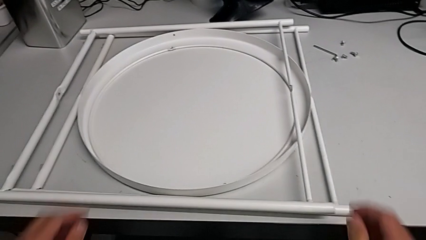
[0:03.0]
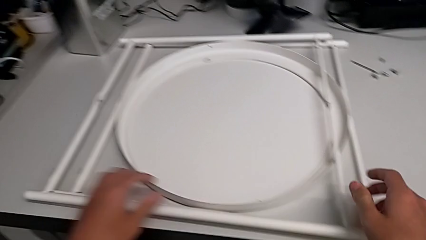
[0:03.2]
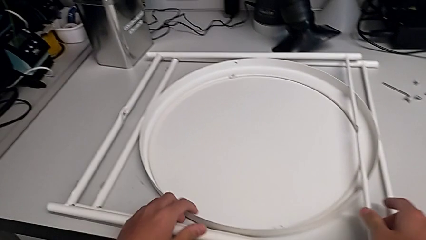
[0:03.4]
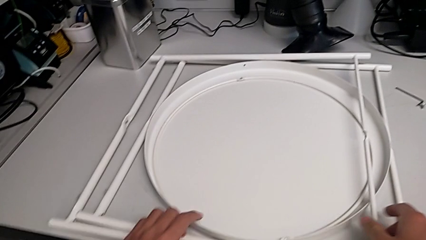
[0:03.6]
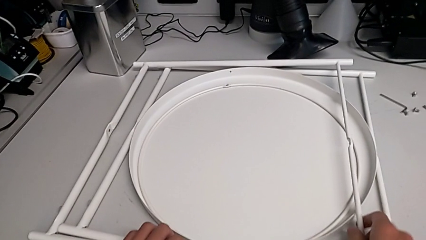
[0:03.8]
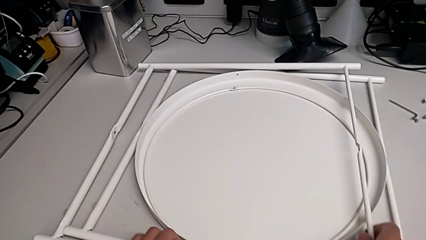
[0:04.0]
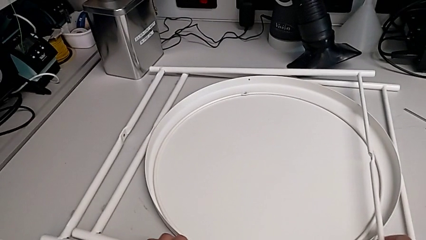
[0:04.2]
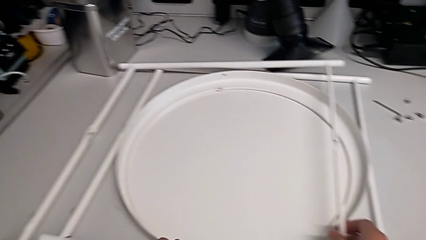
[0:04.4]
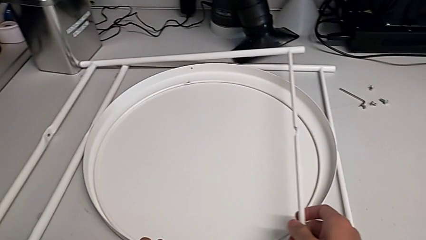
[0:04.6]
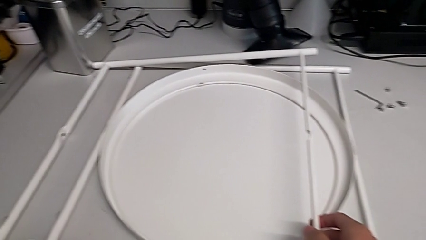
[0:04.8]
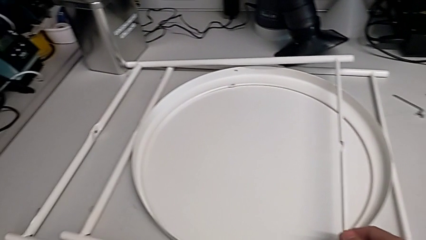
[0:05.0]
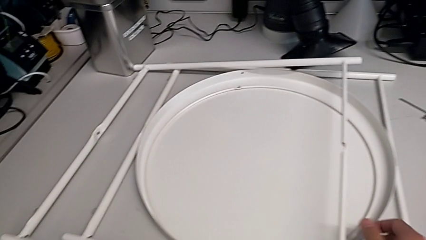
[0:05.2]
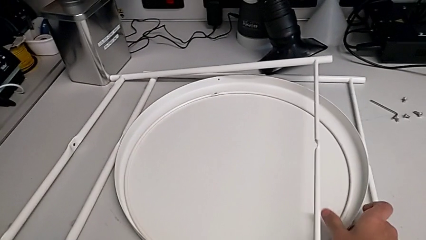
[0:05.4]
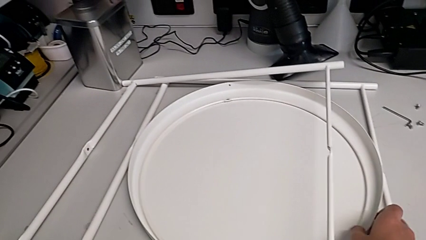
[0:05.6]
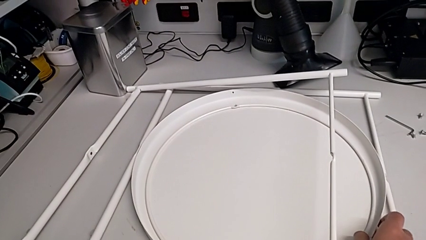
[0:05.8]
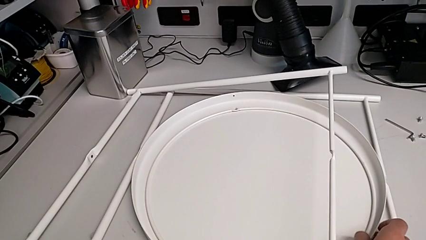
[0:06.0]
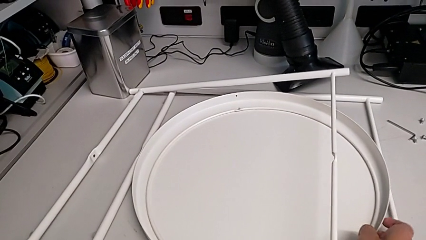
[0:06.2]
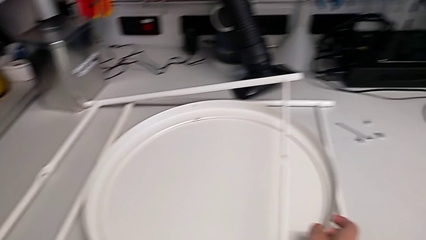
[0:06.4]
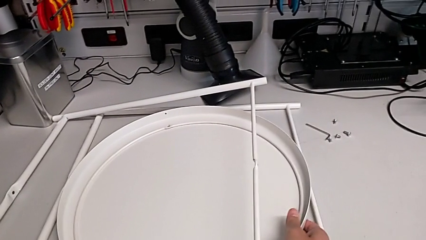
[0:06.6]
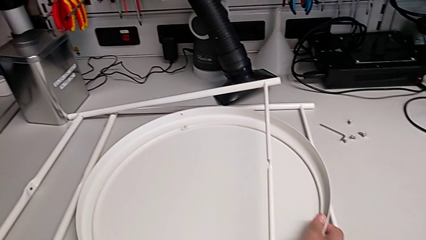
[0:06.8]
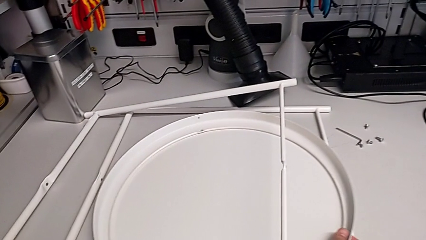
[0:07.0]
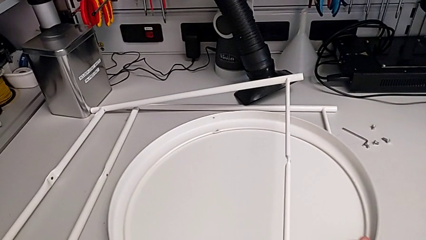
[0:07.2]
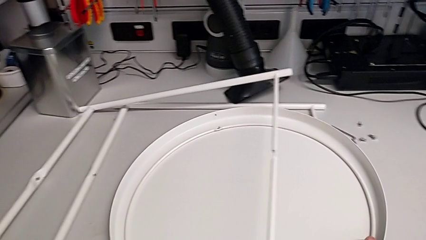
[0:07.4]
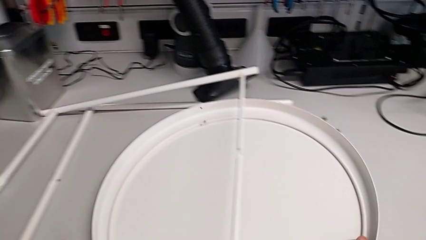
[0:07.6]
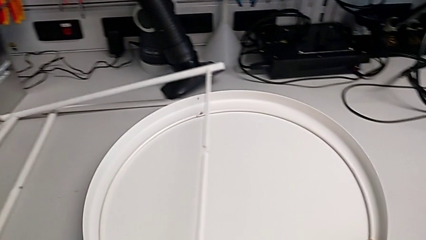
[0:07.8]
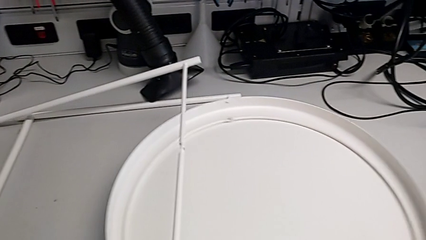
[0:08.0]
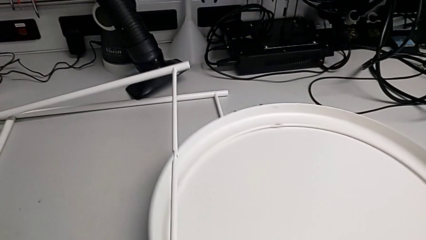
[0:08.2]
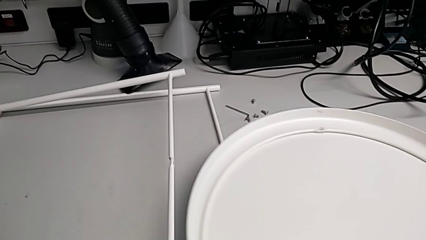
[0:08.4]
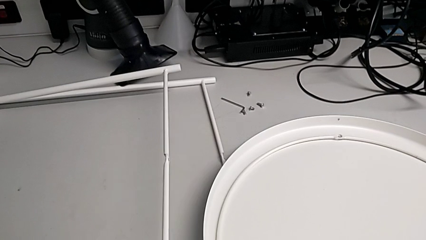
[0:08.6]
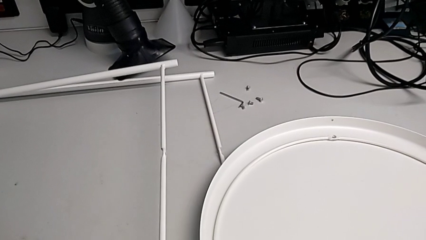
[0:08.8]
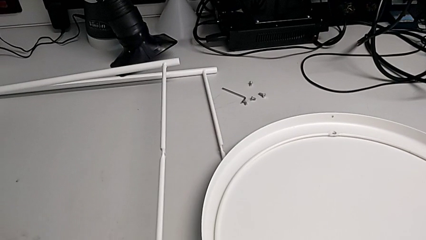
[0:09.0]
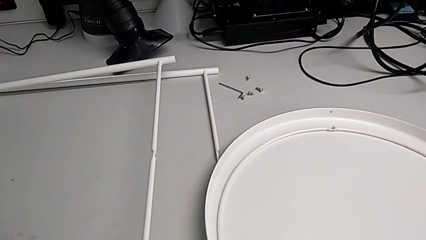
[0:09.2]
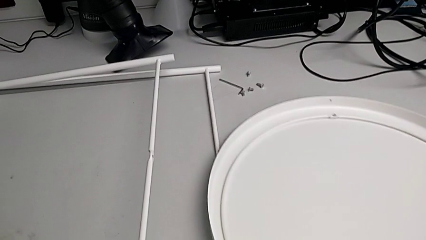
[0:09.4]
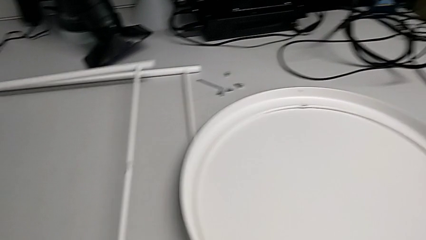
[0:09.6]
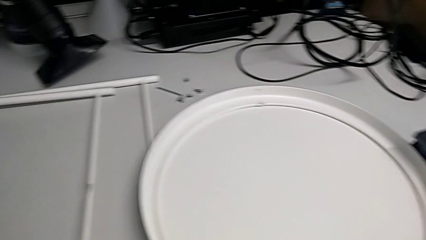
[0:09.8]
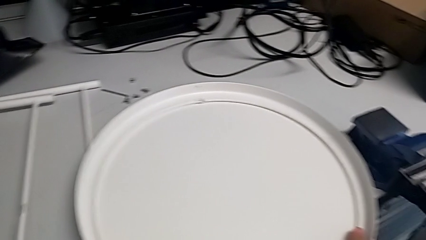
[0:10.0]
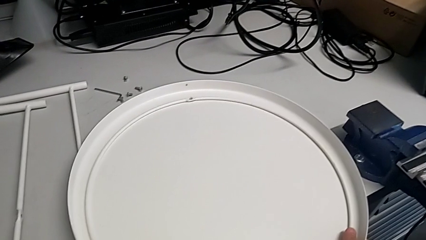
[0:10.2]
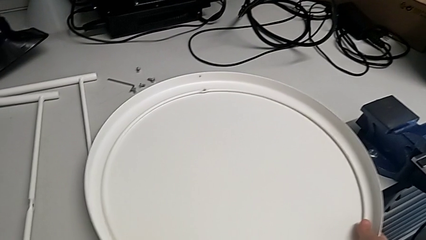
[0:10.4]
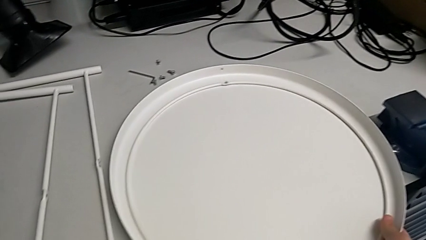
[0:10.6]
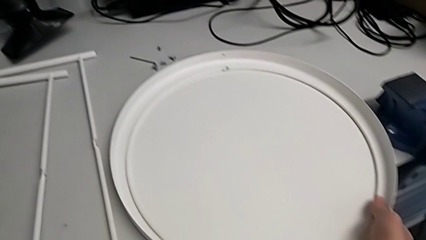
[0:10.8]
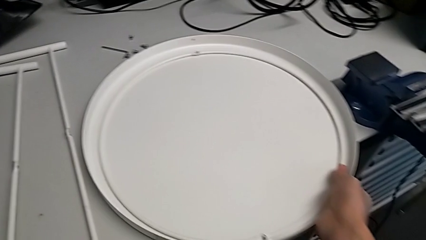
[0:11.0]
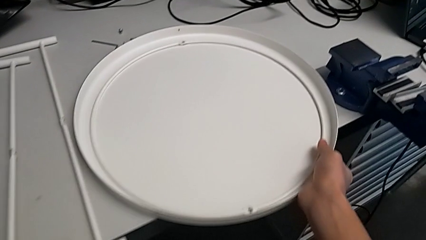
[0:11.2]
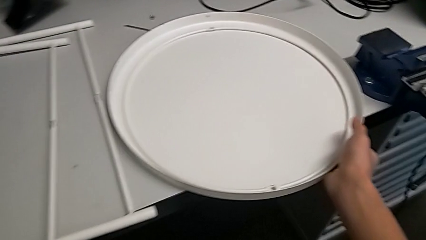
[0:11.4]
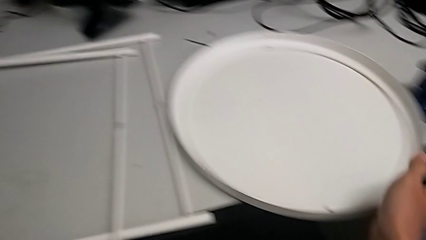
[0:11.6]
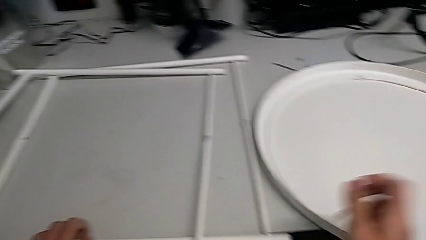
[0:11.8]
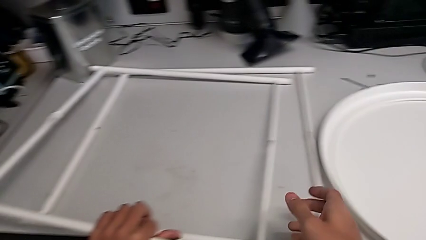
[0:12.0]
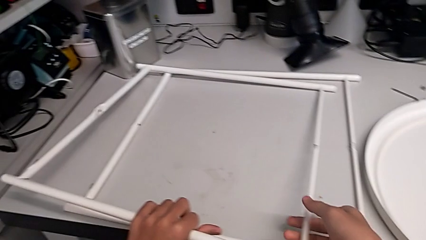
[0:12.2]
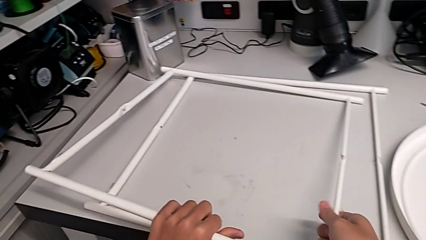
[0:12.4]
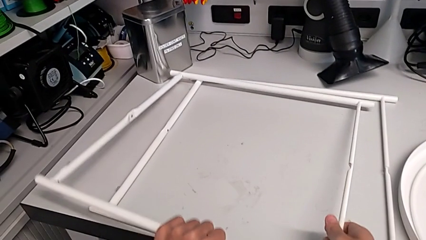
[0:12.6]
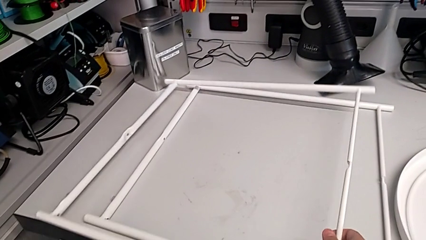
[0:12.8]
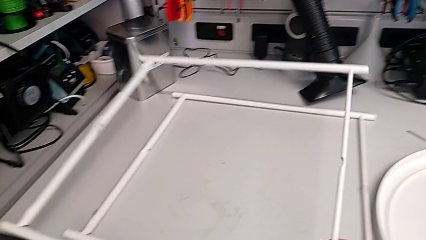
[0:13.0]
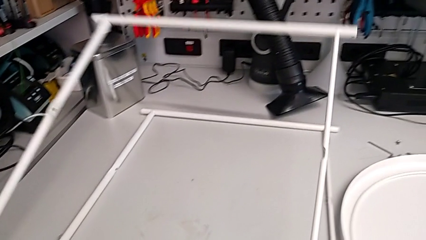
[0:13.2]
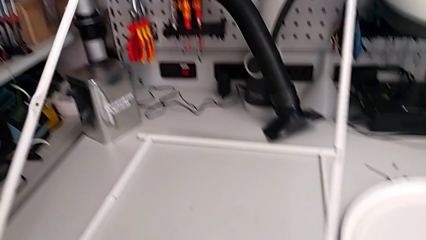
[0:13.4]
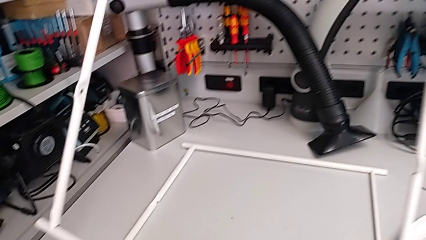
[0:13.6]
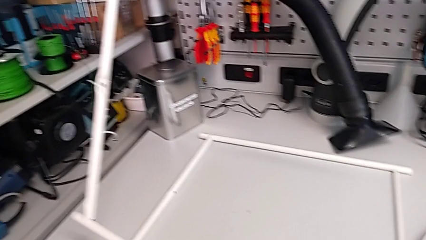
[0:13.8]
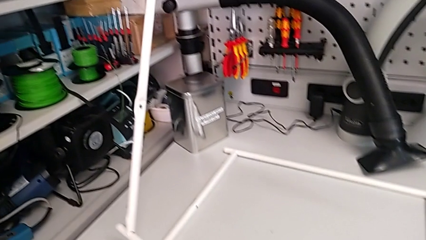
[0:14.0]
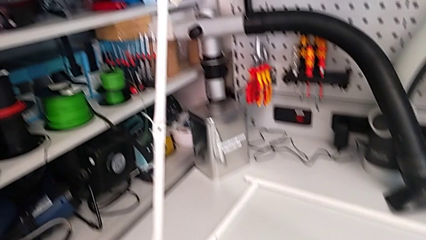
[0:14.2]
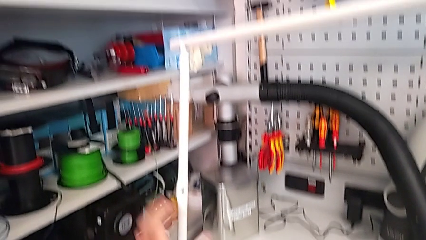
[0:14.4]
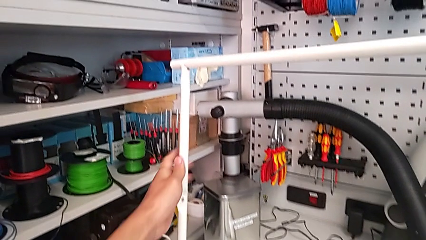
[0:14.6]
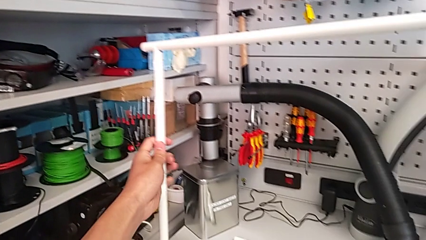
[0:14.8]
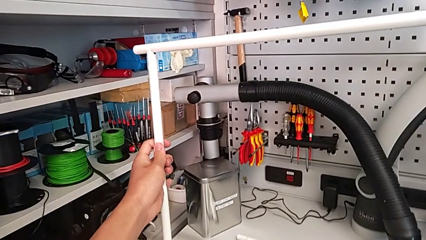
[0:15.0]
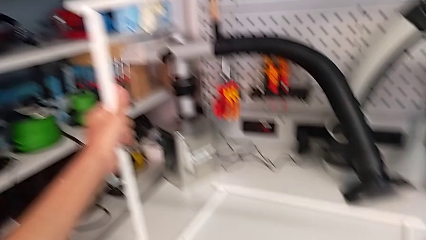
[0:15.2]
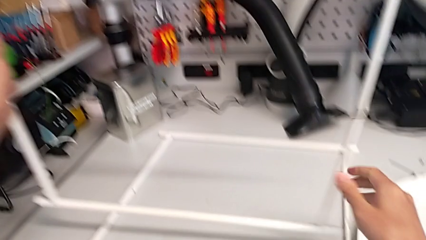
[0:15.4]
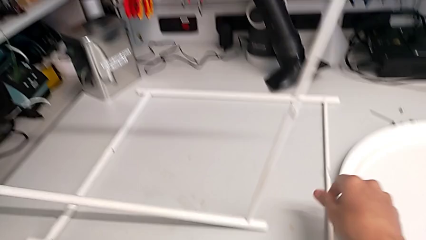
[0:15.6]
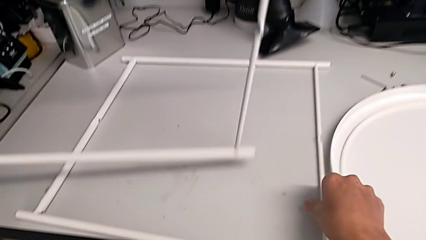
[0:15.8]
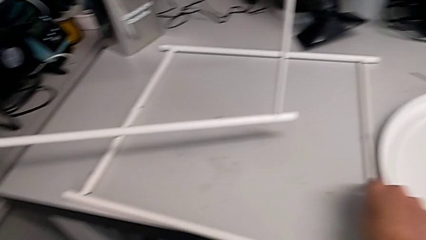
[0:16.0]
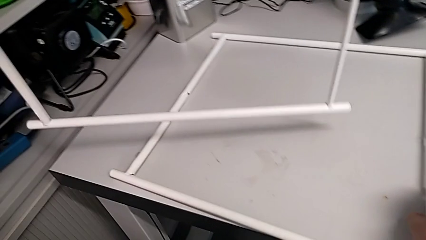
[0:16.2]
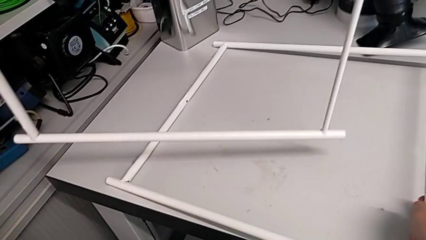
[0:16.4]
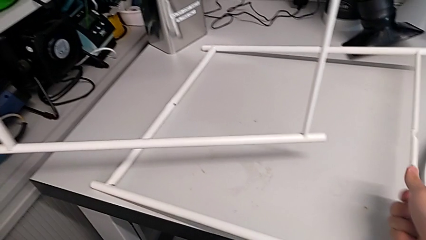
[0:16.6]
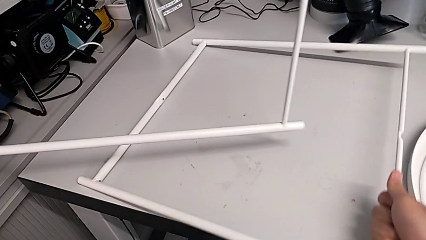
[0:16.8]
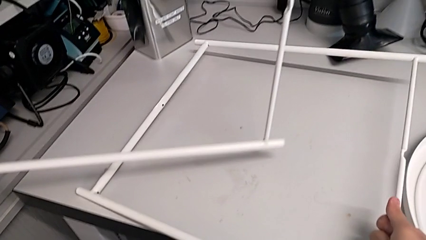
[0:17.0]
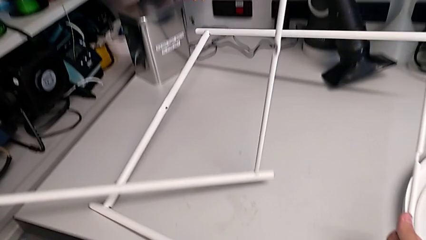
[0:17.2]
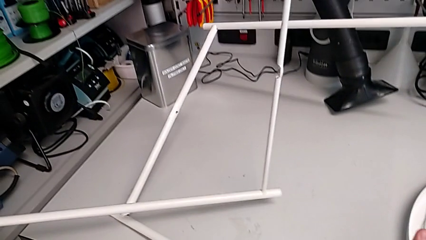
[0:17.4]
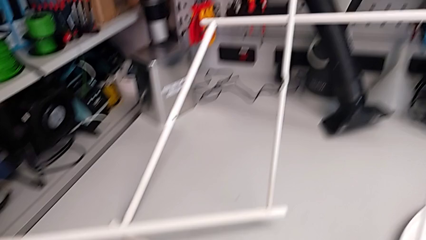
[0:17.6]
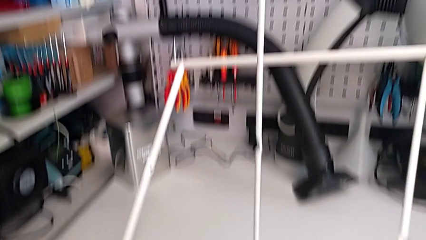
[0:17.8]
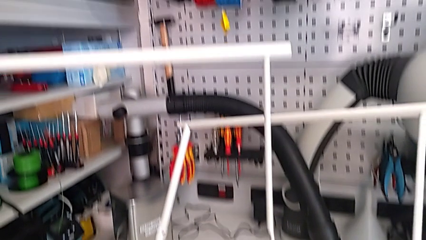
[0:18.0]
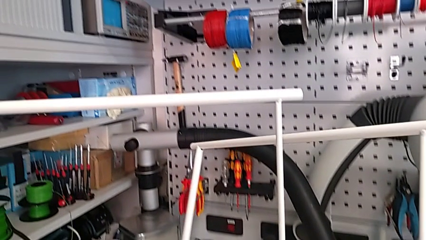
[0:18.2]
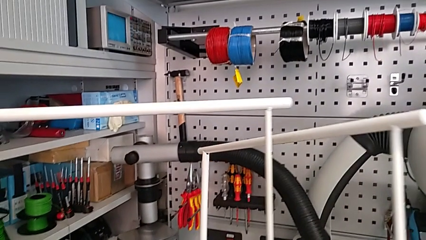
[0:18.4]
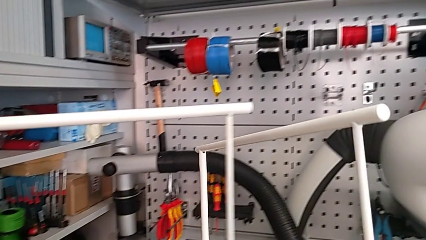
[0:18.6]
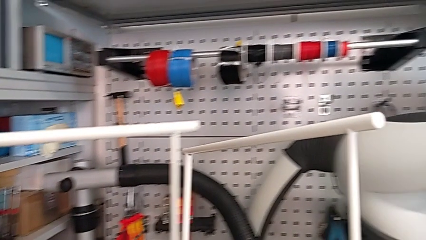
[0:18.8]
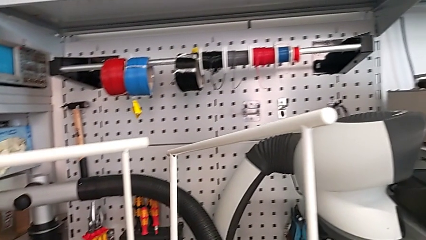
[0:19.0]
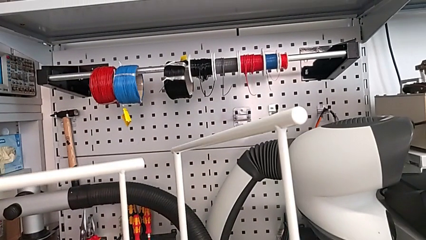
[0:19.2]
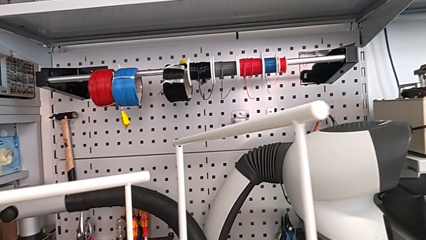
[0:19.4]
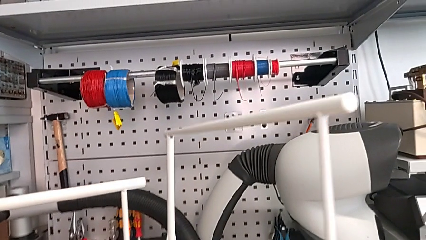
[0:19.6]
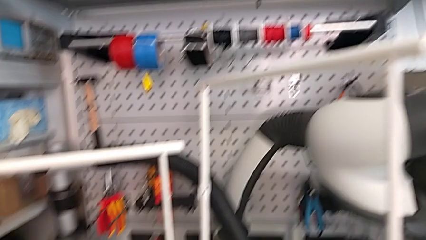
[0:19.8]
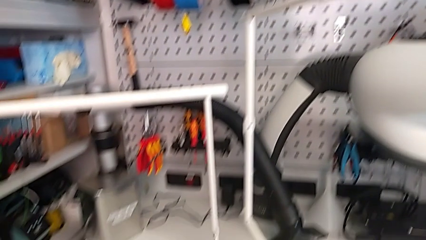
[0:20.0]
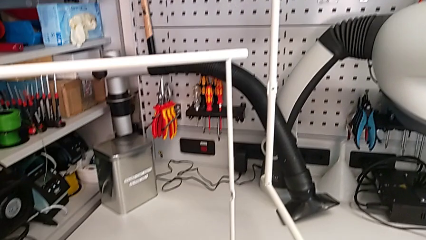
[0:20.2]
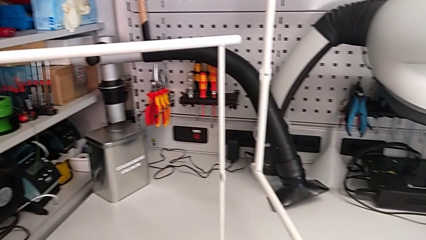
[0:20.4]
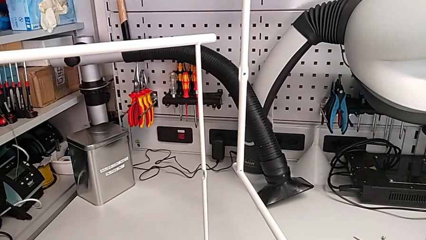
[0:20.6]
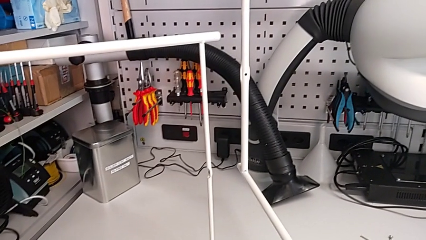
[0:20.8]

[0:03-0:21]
The camera wearer is assembling the table legs. They grab the leg, lift it with the left hand, slide the tray with the right hand, place the leg with the left hand, place the tray, lift the leg, grab it, lift it and place it.
